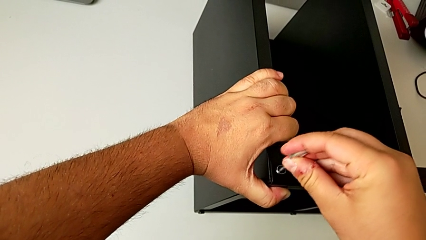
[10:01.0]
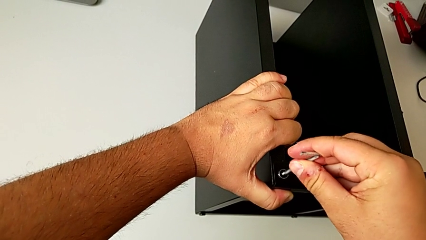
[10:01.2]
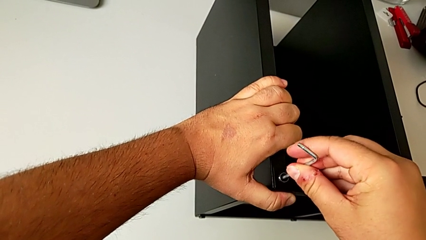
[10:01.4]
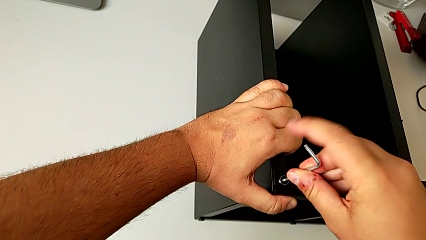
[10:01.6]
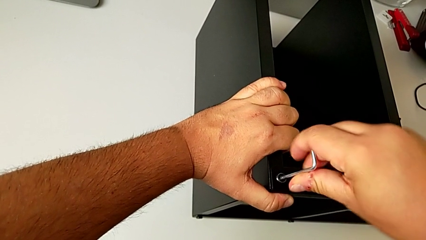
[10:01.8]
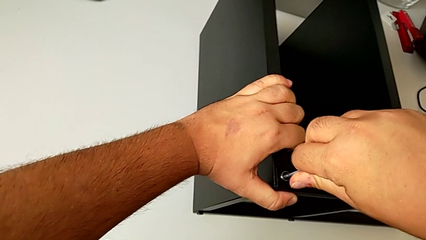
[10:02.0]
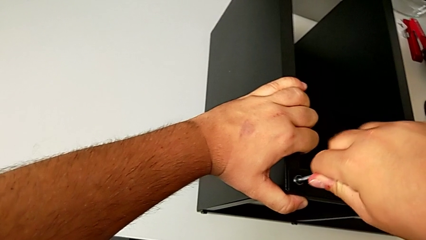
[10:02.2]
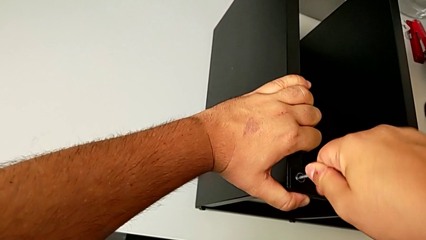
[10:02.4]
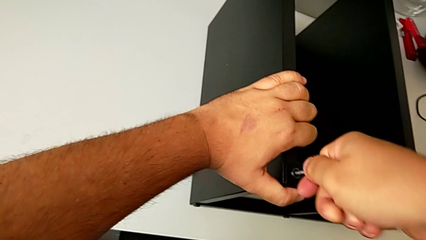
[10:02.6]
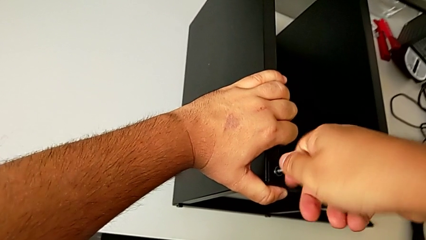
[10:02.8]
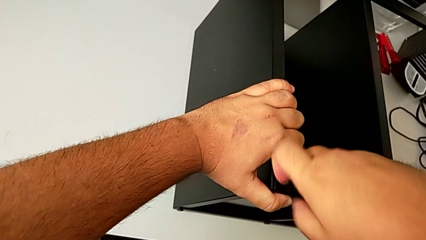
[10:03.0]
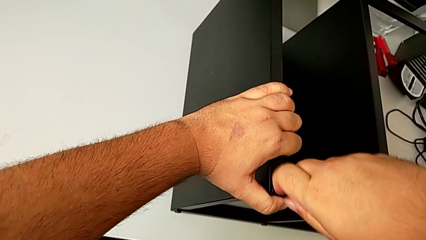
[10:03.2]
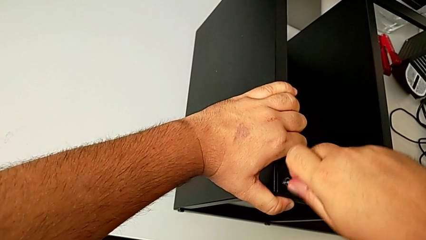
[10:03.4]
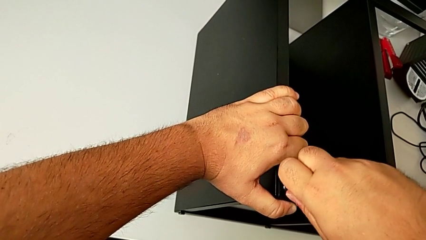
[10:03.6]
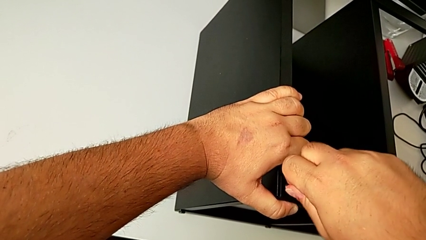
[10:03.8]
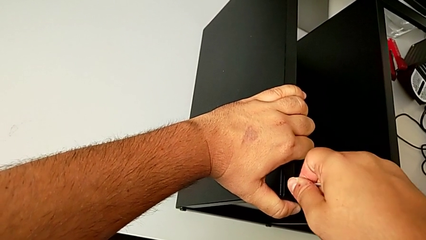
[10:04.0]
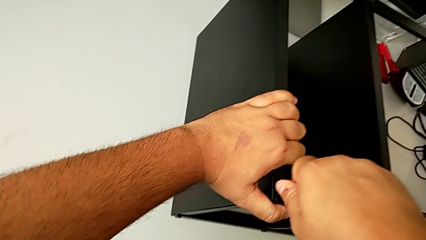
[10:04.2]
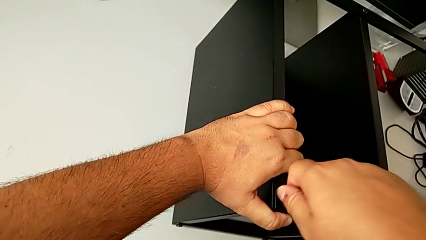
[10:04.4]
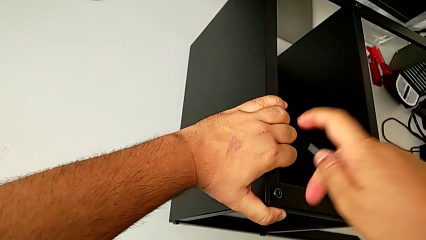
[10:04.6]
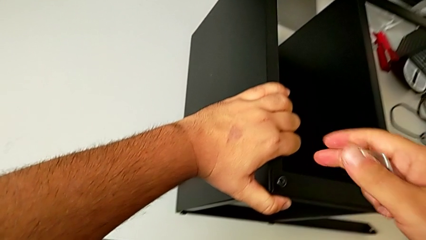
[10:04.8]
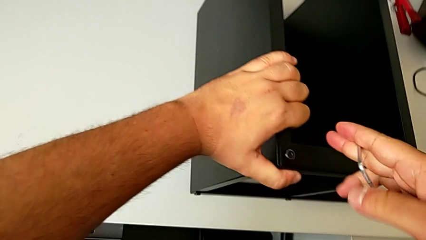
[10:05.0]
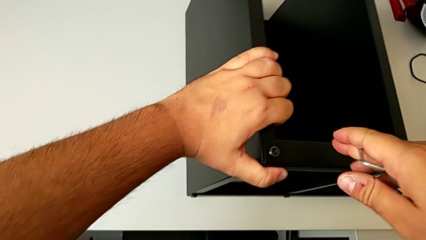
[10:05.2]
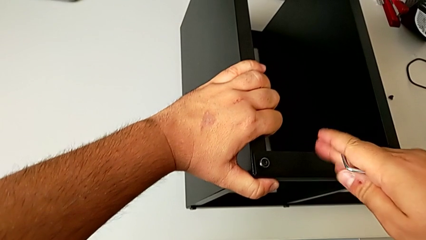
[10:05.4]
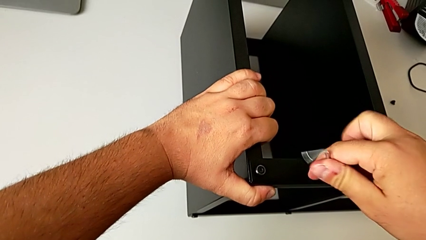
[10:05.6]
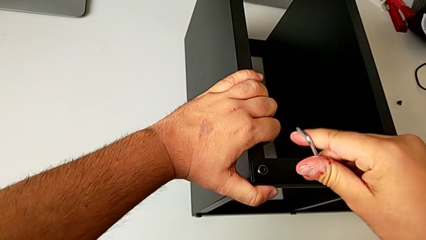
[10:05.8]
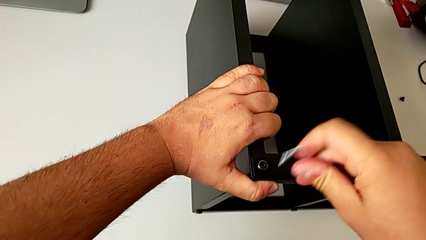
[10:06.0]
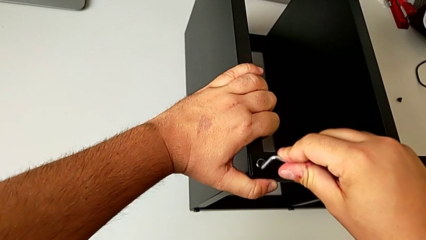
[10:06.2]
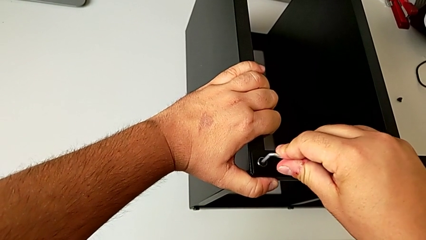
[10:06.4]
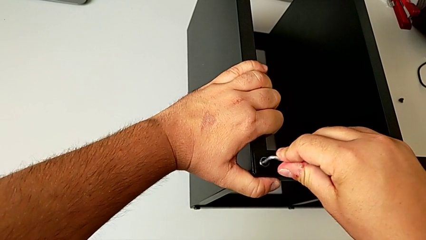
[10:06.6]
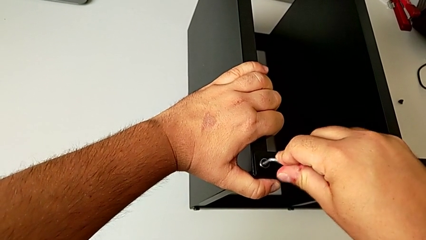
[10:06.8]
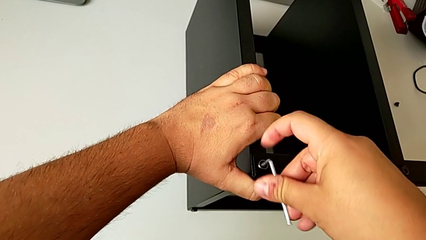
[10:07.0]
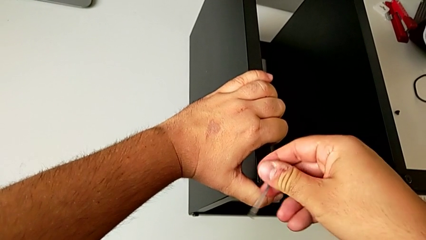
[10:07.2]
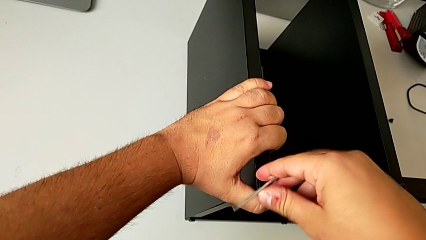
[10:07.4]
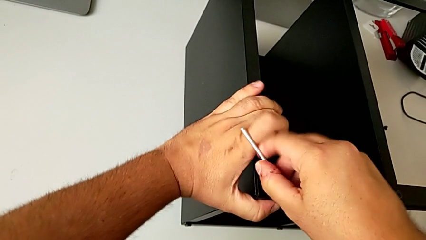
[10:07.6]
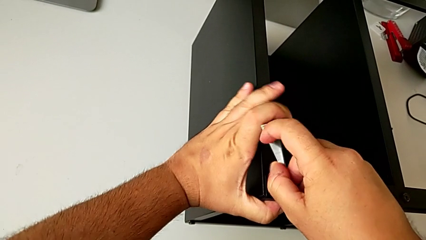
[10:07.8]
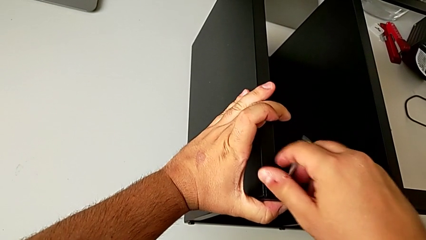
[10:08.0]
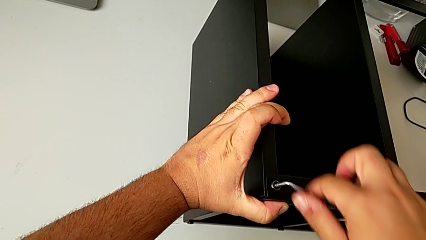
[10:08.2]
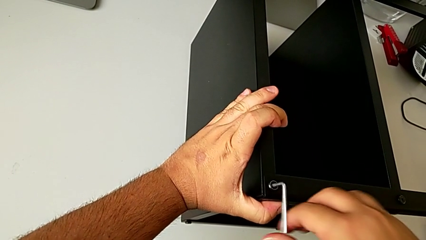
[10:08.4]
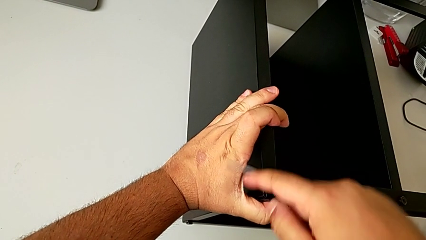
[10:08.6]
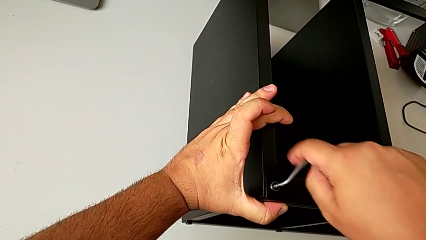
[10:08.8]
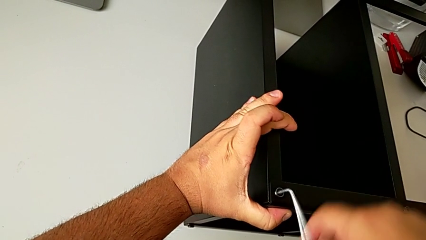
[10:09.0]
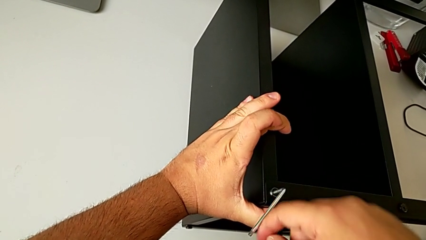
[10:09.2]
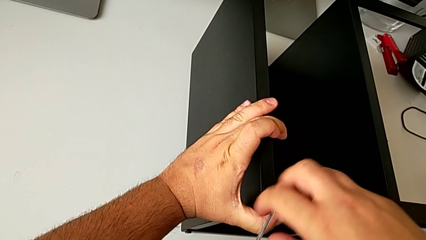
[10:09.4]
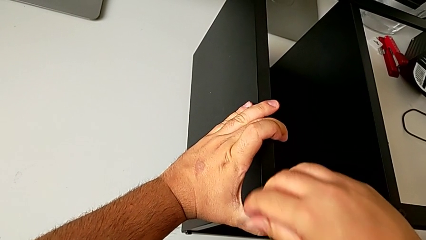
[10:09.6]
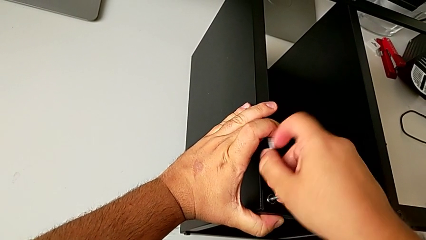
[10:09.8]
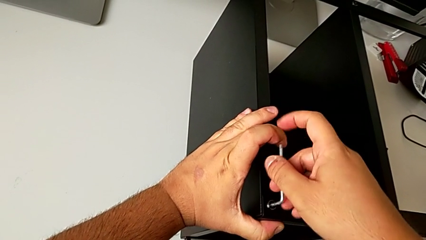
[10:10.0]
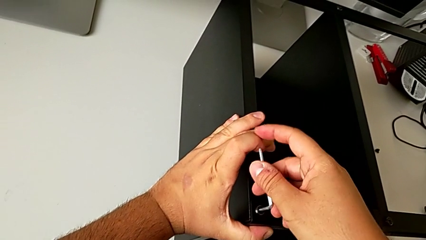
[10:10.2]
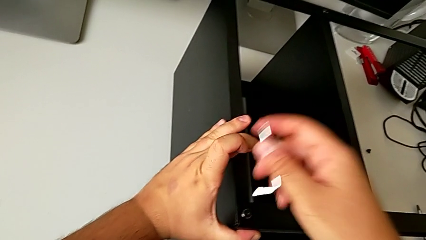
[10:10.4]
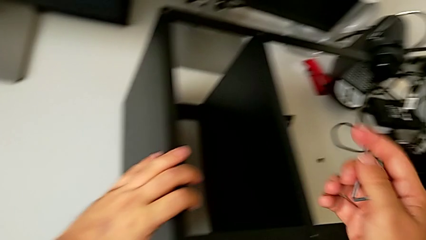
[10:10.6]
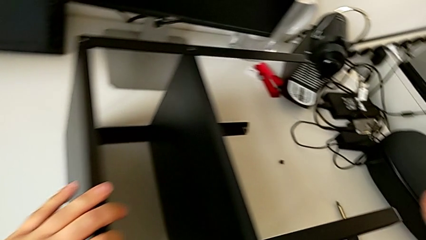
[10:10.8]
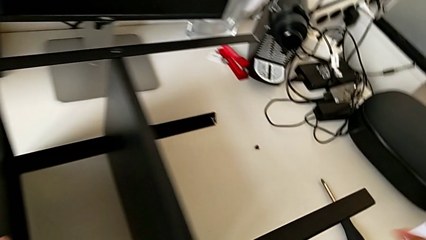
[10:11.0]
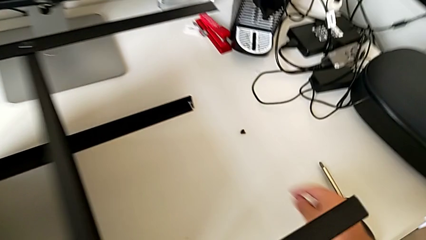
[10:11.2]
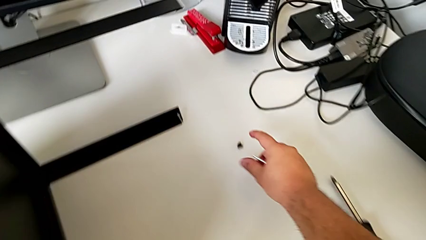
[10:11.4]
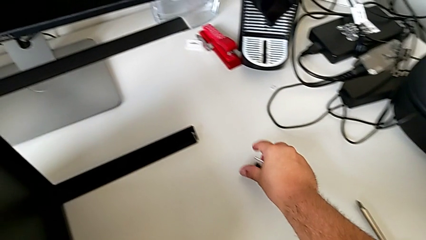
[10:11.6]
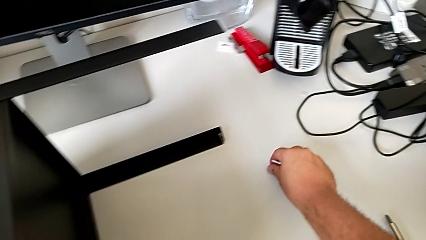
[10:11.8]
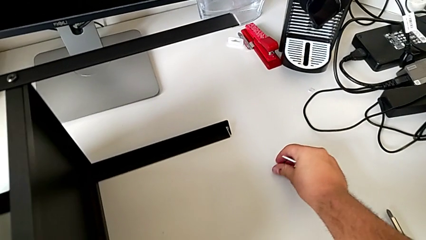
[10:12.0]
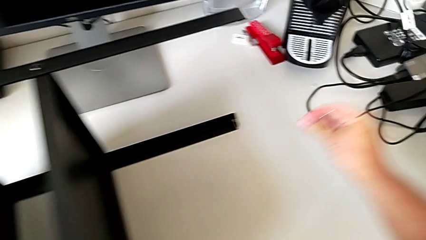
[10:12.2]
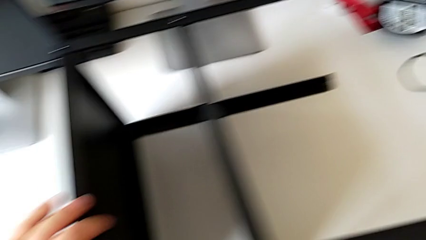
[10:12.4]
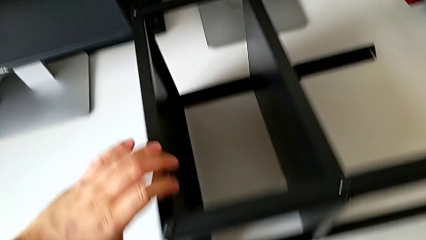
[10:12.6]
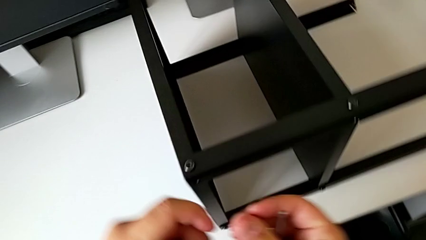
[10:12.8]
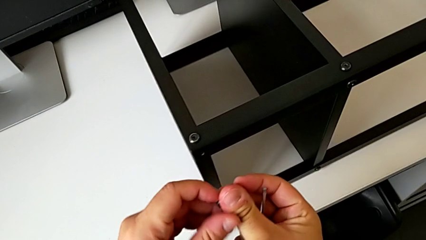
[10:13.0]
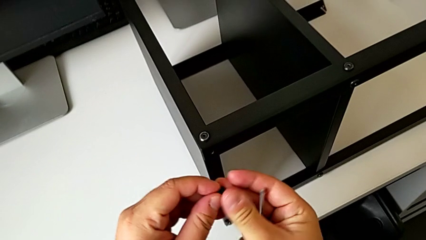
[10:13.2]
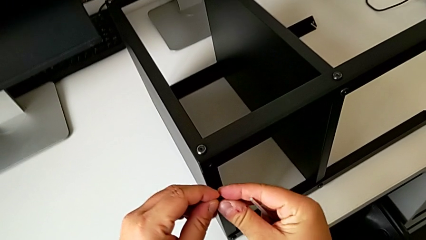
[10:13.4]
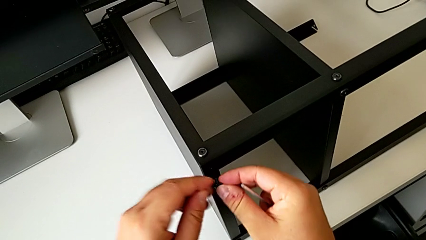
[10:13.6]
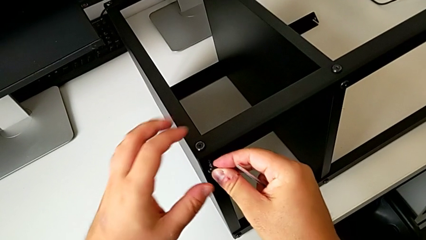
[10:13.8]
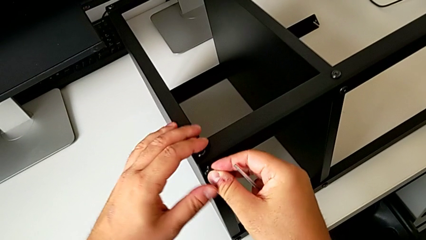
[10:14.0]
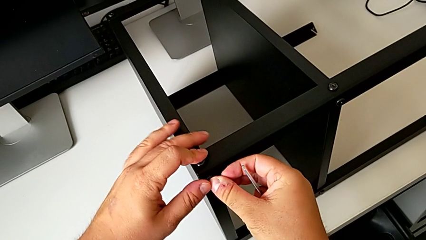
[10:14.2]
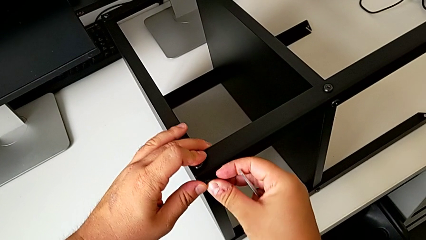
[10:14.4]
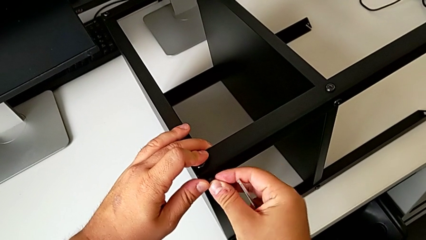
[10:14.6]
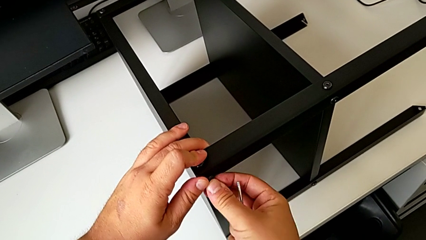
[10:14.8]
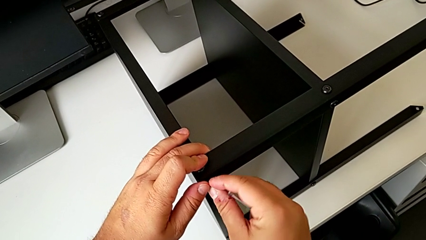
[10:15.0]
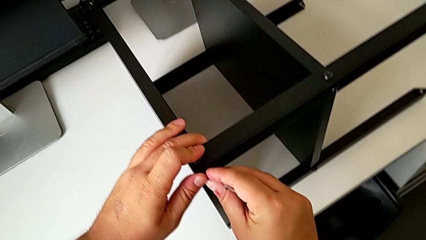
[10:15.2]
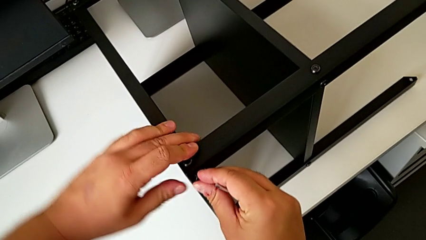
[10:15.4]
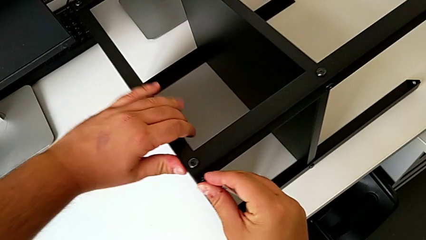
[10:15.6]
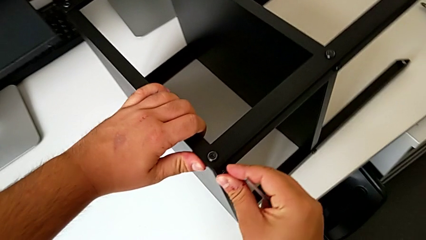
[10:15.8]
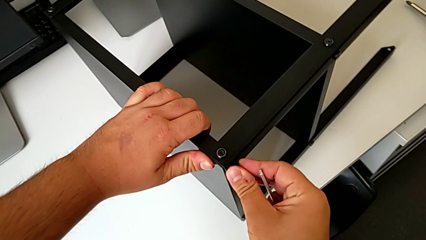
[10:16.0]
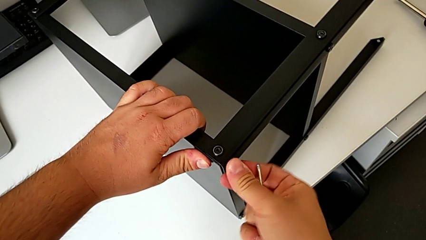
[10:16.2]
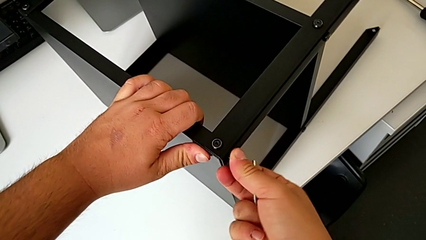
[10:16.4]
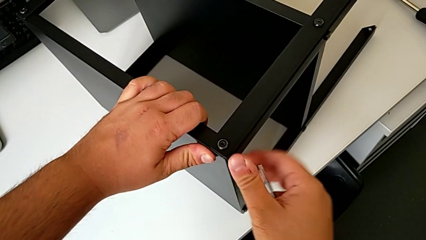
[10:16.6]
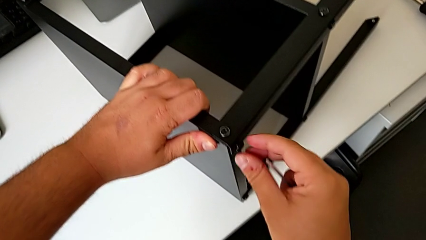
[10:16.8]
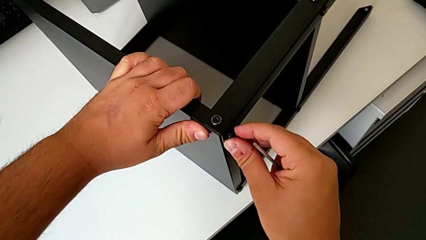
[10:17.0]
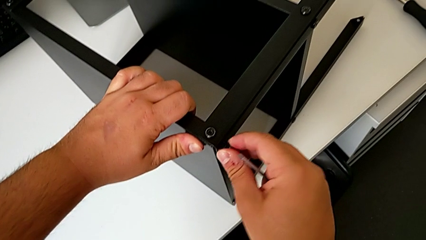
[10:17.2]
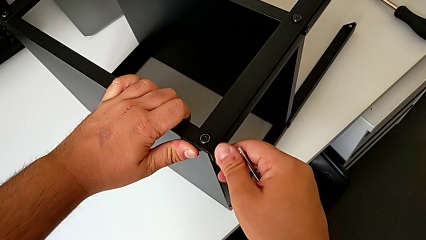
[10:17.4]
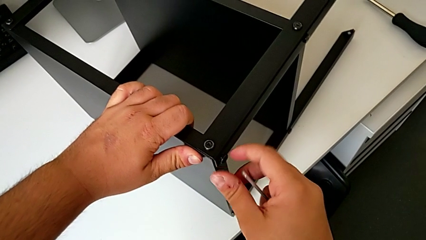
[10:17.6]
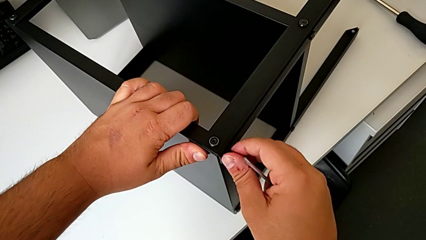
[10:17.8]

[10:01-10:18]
The camera wearer is assembling the table to its fourth leg. They screw the hex socket head and grab the hex socket head.
